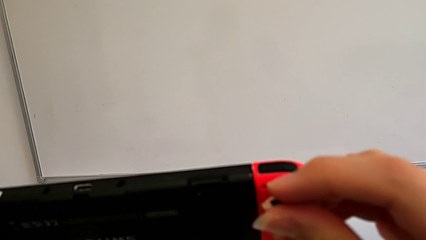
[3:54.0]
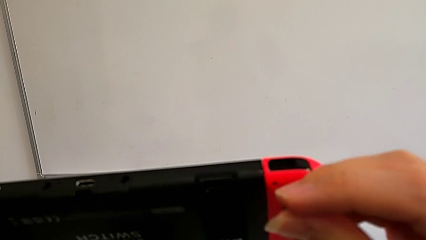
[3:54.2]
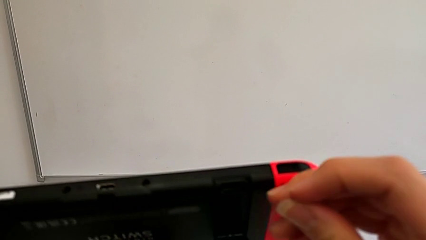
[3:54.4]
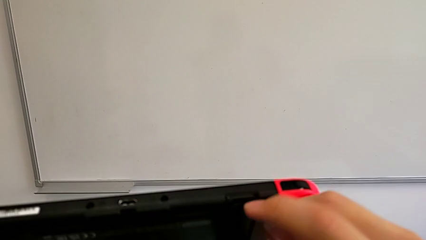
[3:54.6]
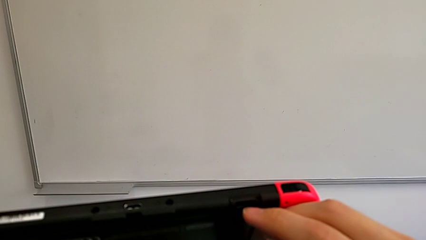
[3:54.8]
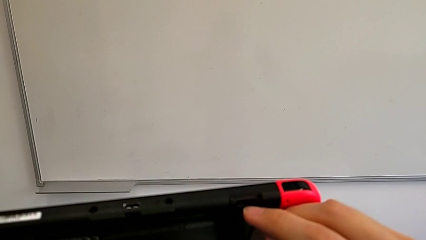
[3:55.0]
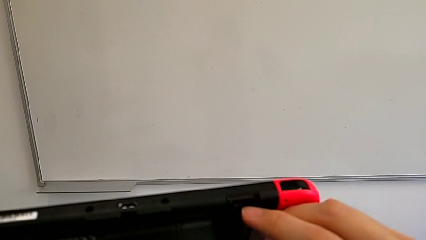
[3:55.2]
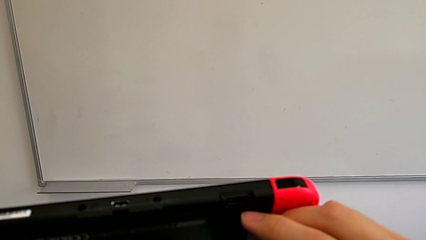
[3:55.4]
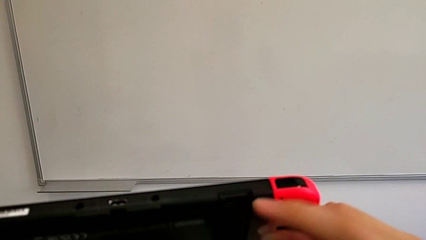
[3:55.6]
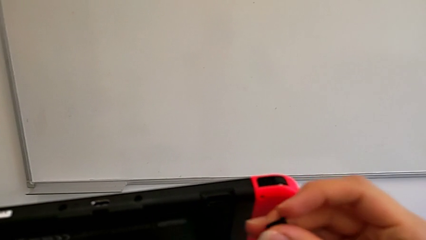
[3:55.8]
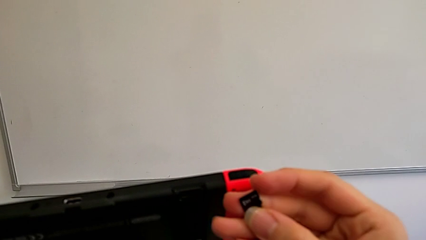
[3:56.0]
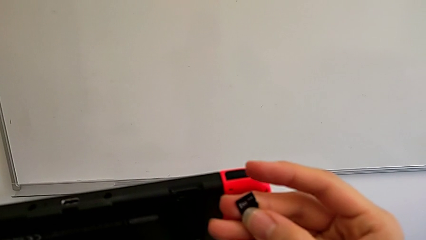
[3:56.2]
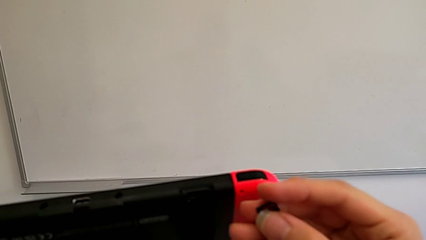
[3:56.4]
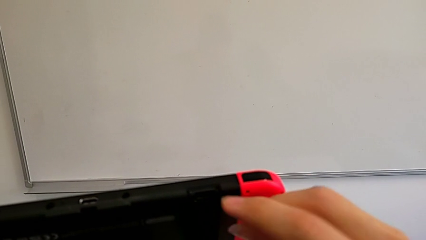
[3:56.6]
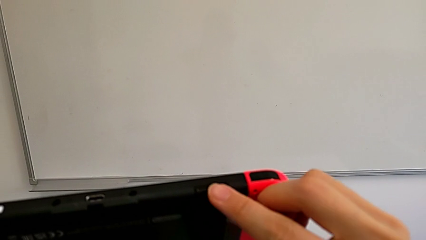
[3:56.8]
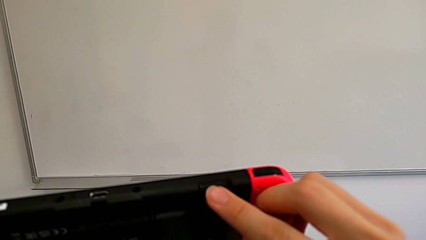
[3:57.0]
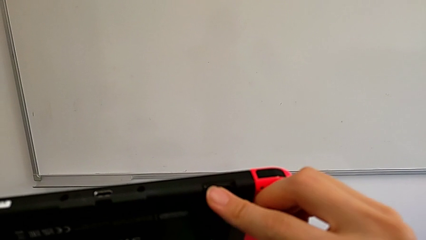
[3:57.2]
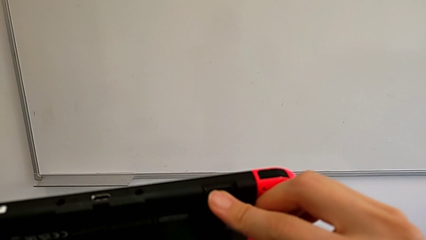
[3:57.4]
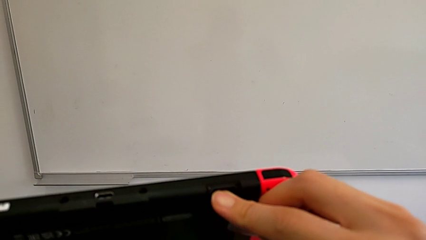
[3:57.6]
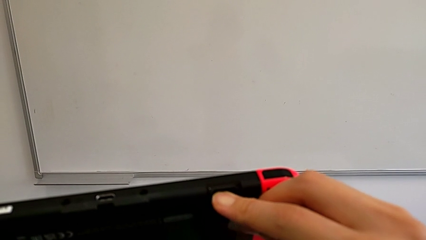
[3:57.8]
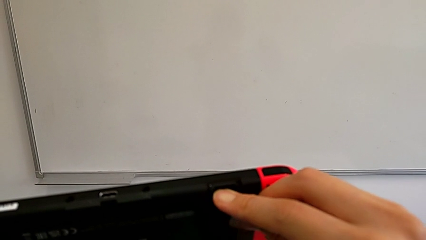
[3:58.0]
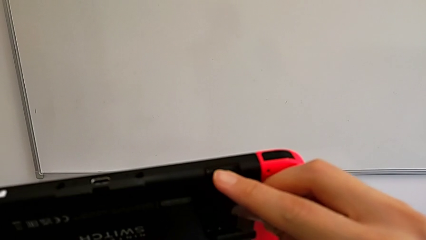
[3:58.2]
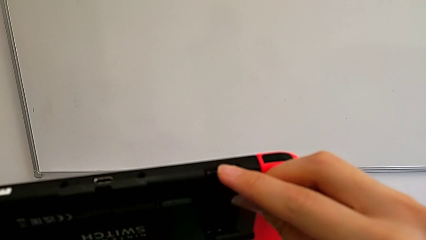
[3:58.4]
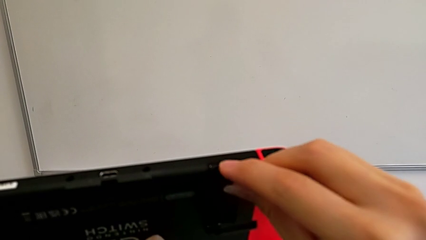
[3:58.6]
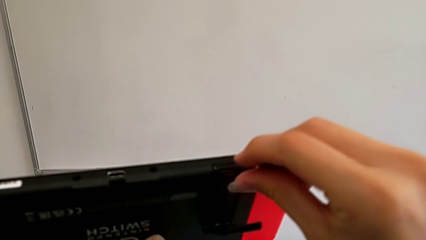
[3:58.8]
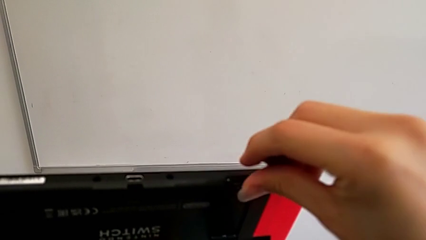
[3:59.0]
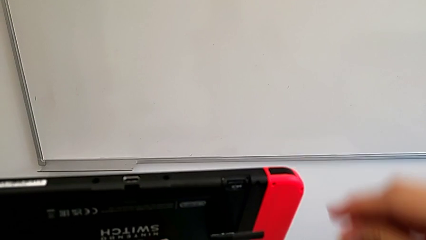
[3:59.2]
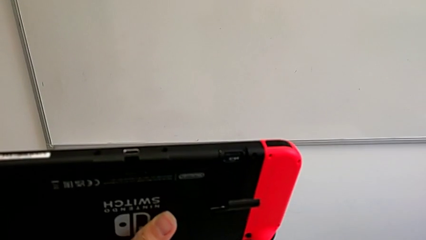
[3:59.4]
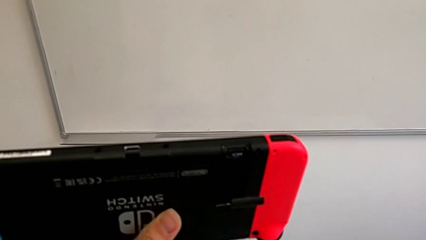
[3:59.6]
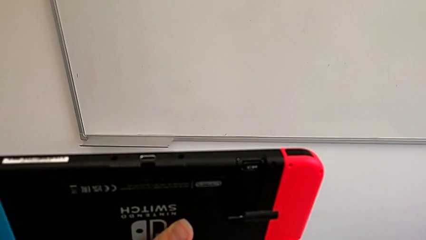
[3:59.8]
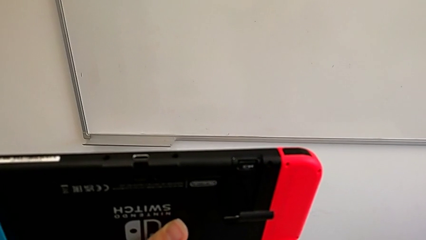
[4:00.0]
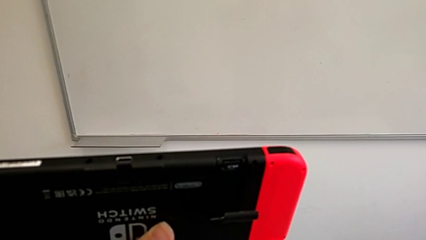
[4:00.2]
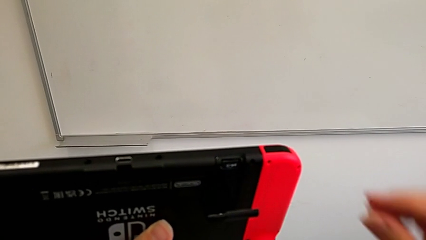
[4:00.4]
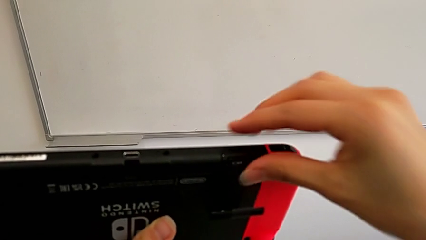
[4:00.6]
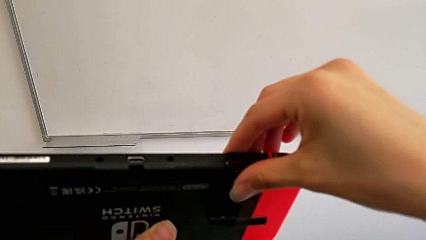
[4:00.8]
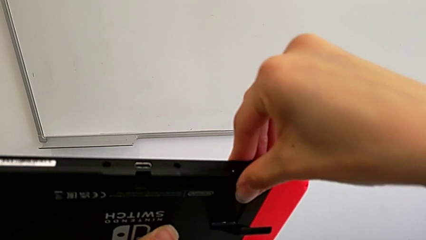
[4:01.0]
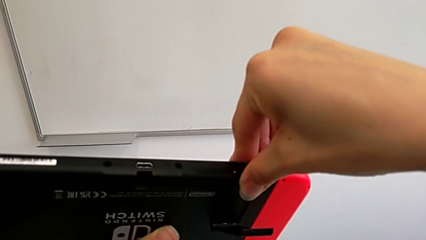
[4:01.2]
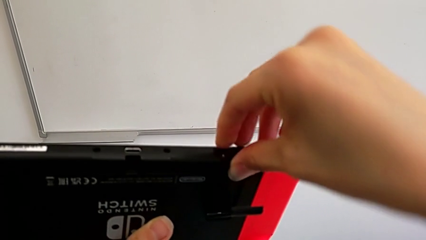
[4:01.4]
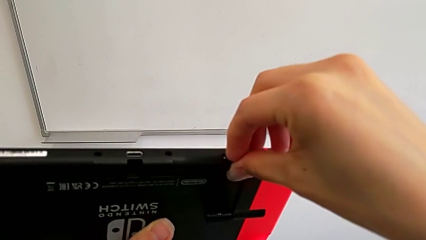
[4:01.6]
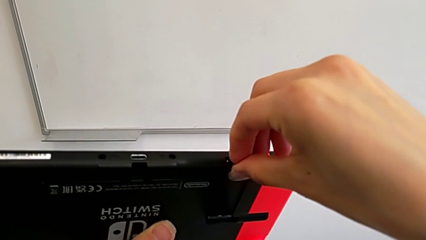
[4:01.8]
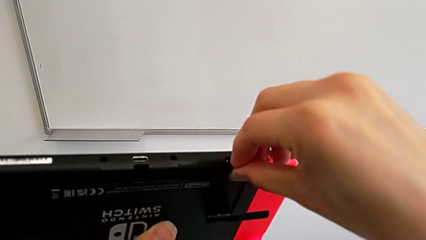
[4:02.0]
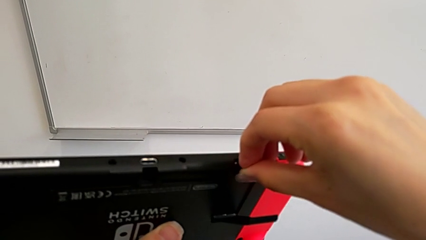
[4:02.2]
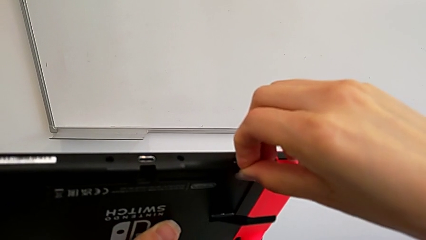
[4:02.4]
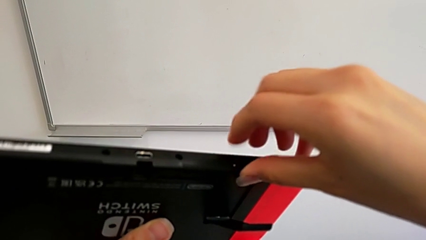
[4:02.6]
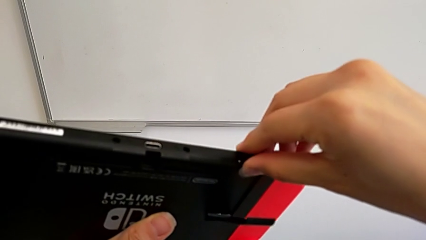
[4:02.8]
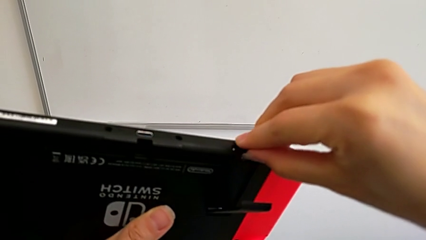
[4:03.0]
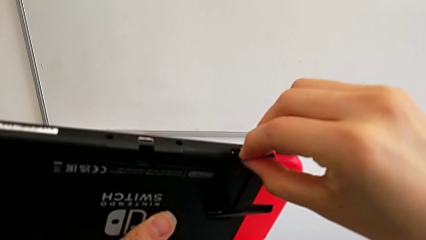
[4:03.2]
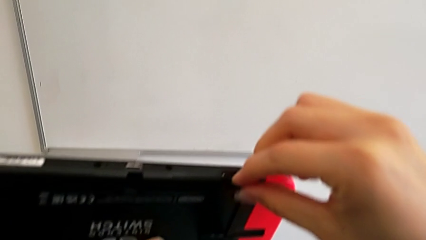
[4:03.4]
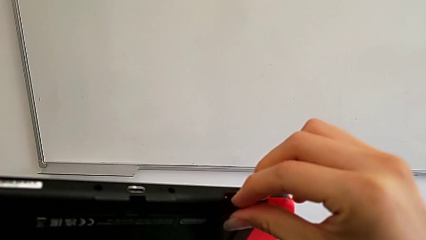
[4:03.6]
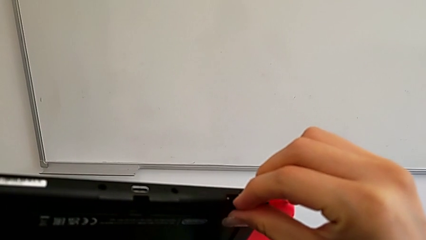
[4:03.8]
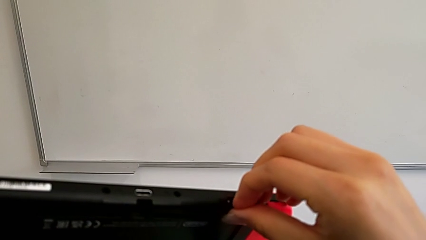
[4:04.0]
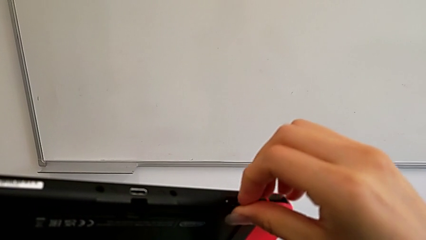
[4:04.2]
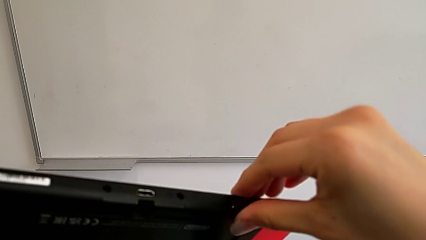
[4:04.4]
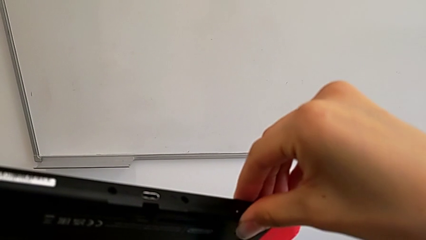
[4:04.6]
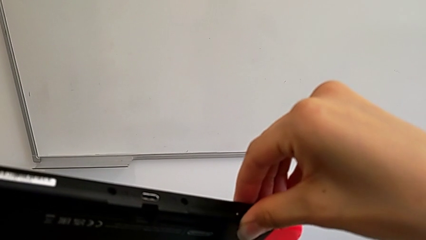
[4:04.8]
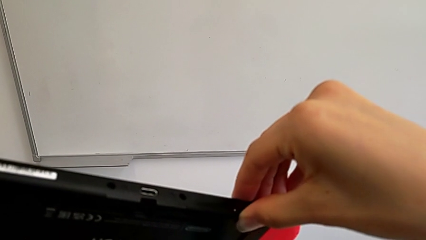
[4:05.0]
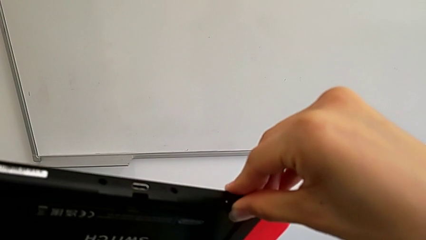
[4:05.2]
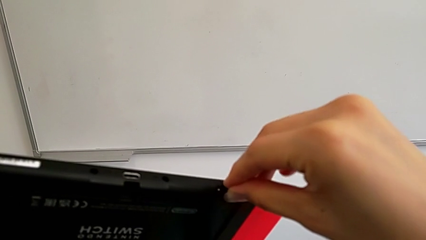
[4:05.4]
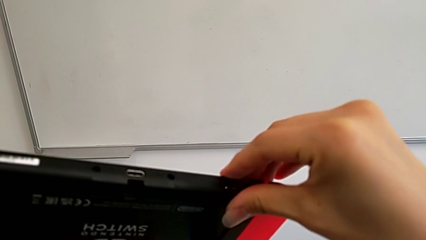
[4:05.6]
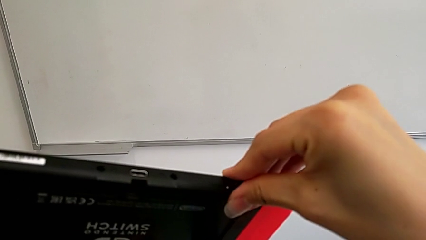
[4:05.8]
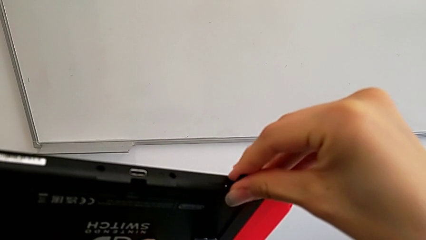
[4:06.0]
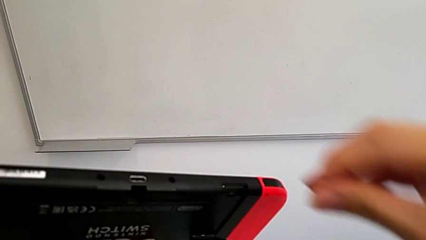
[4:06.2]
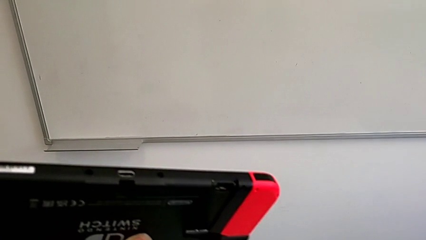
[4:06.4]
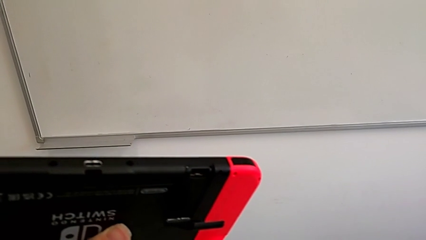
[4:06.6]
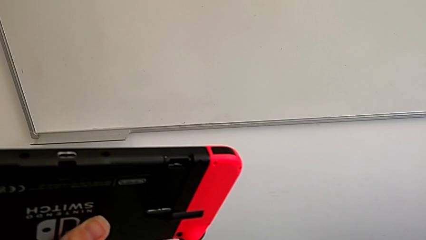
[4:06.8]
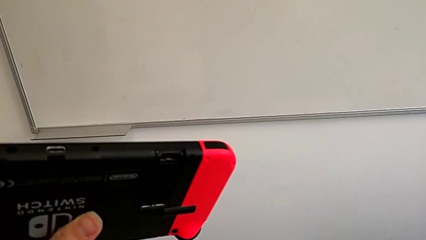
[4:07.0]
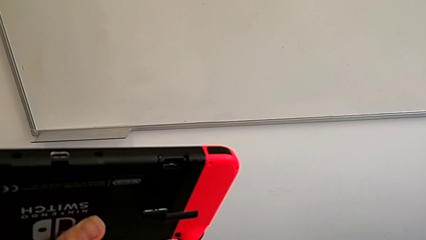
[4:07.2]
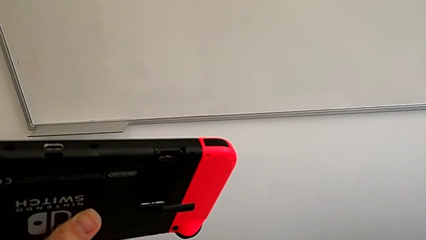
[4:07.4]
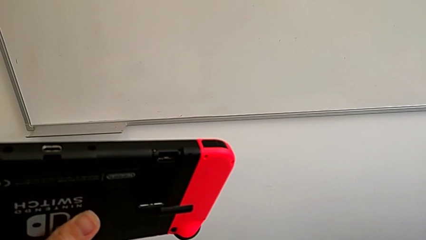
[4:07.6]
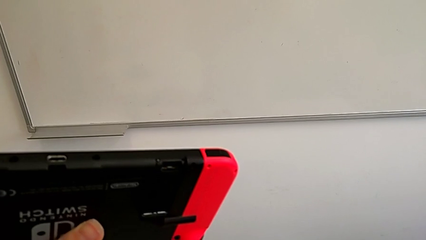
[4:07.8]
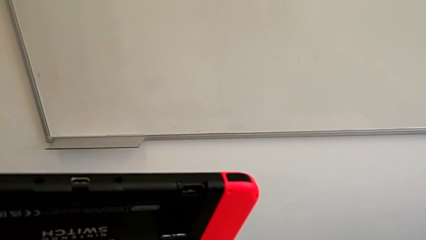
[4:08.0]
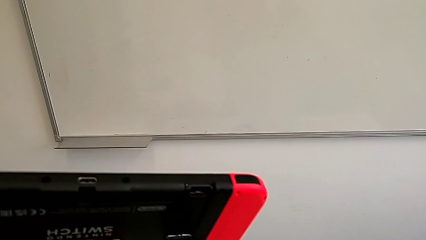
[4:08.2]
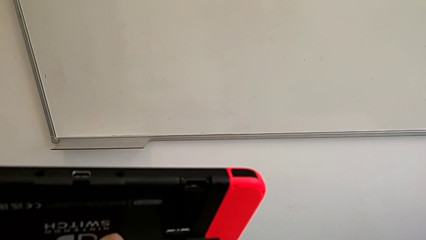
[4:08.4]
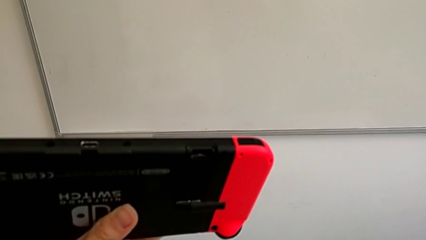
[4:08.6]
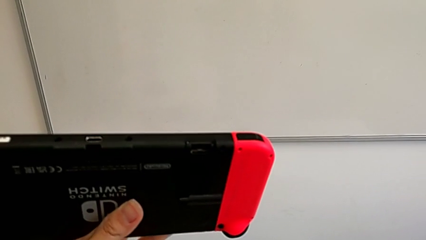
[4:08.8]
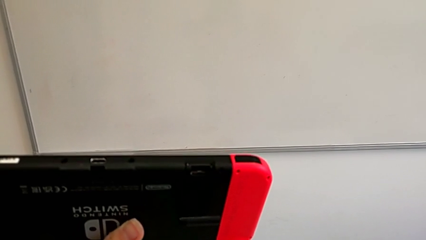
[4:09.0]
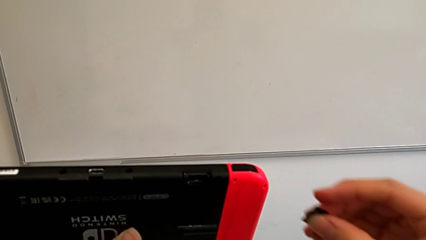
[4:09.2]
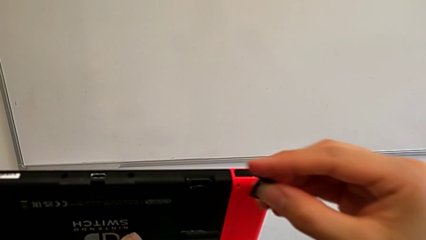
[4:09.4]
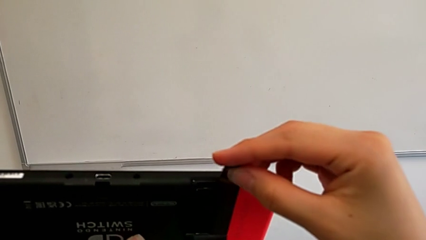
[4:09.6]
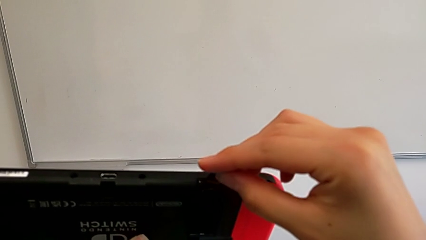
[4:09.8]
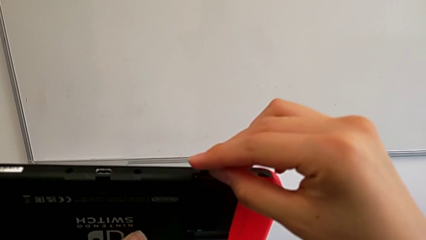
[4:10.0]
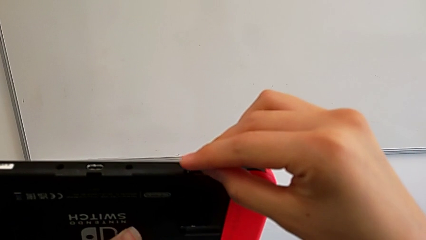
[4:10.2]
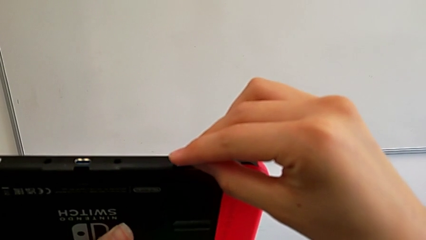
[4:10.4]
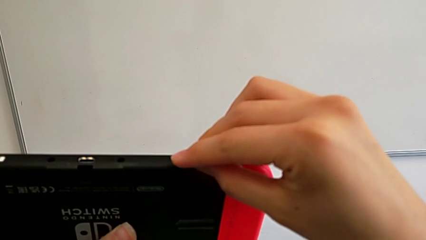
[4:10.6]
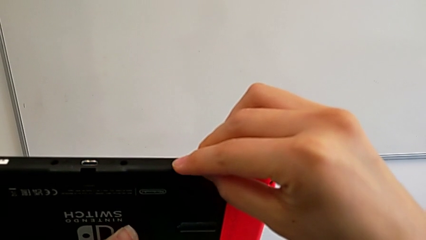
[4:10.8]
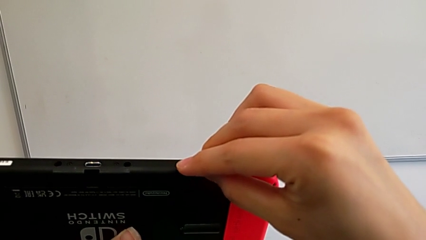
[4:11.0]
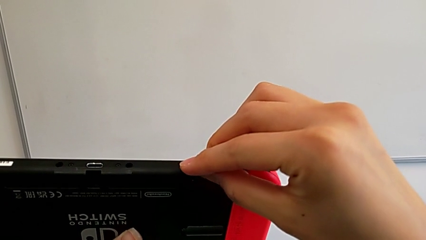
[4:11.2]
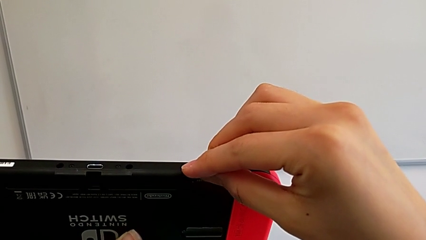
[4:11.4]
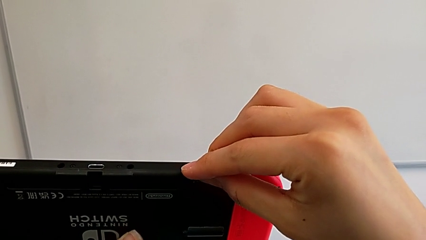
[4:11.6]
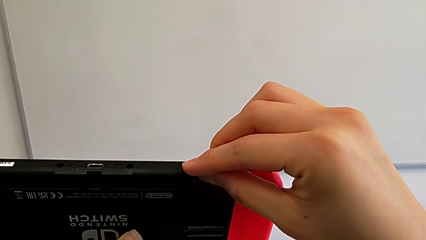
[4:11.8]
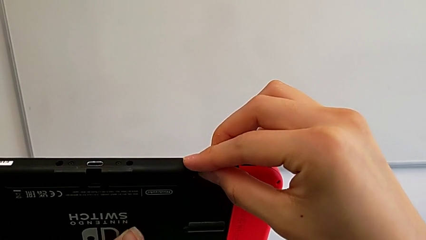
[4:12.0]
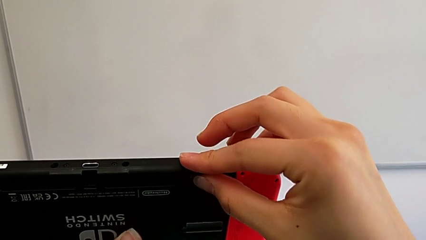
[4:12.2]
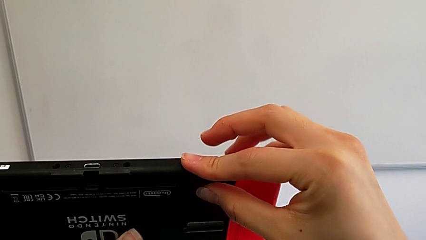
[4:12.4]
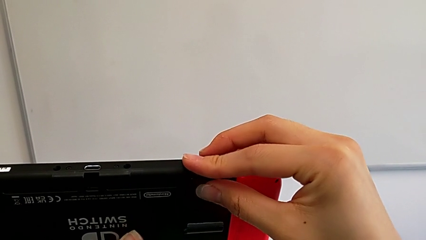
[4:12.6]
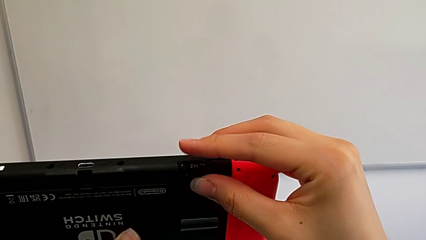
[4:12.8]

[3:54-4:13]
The camera wearer is exchanging their SD card for the Nintendo Switch's. They withdraw the SD card.
